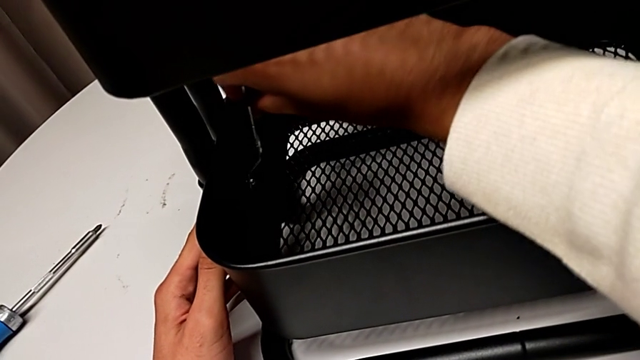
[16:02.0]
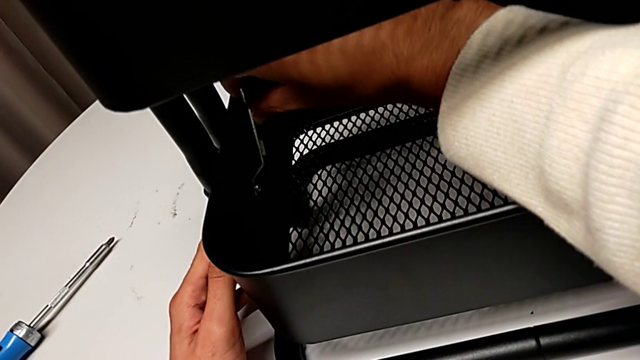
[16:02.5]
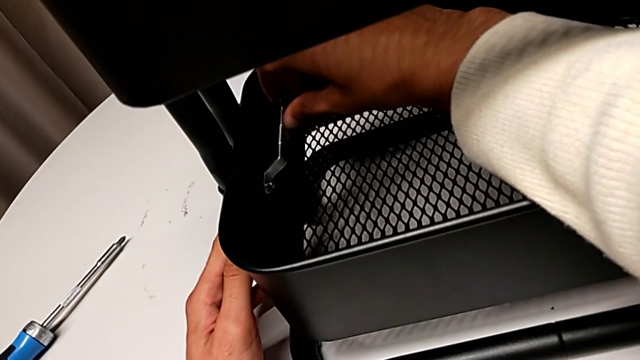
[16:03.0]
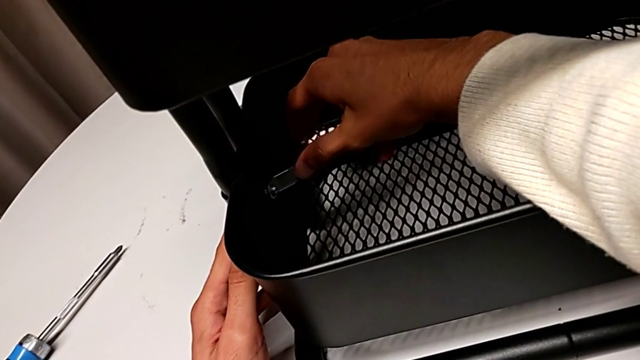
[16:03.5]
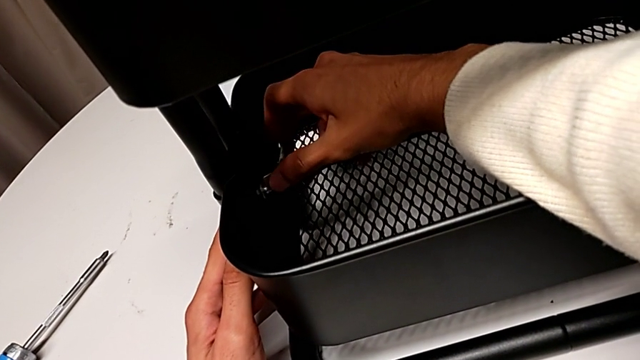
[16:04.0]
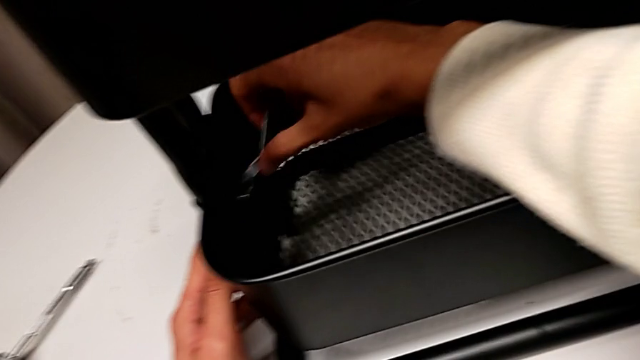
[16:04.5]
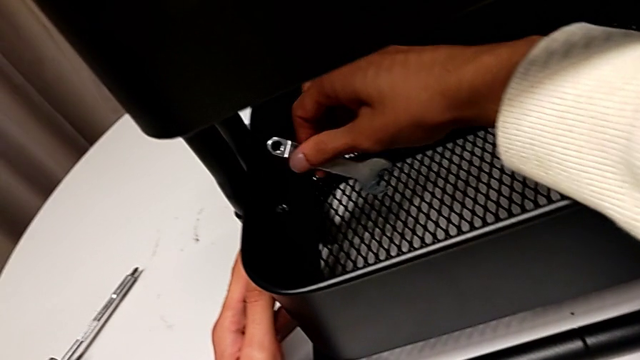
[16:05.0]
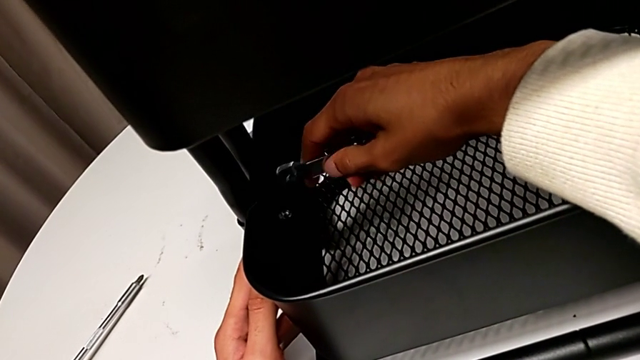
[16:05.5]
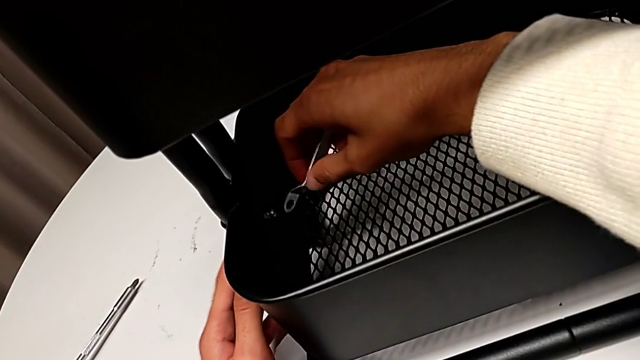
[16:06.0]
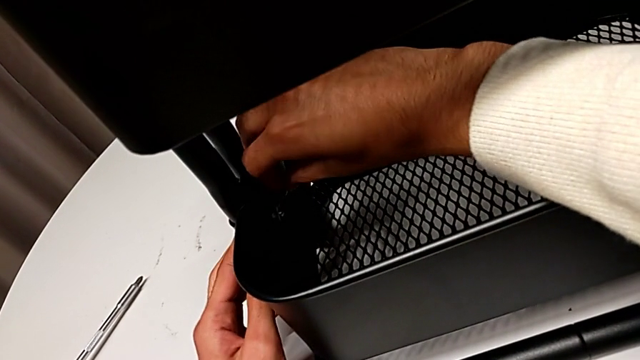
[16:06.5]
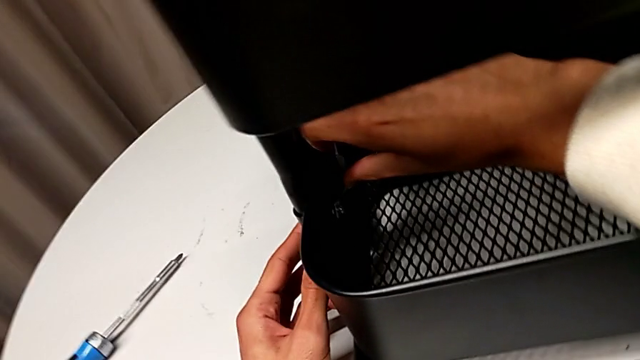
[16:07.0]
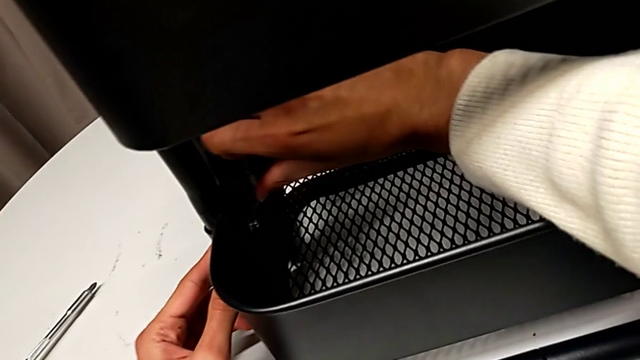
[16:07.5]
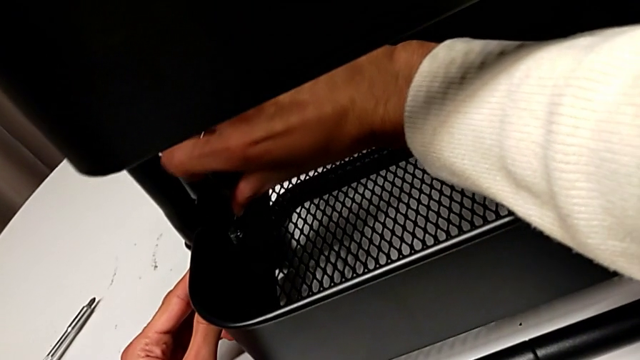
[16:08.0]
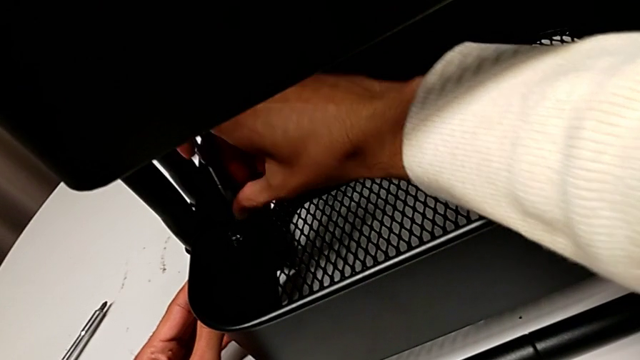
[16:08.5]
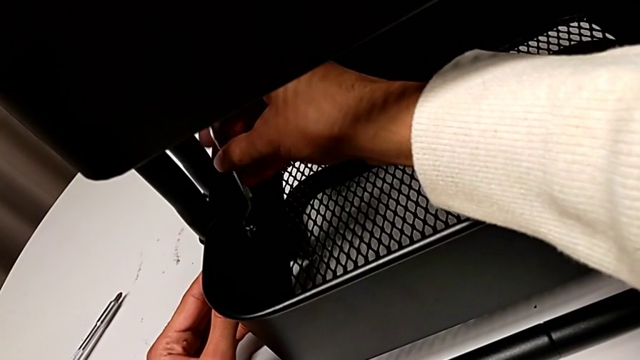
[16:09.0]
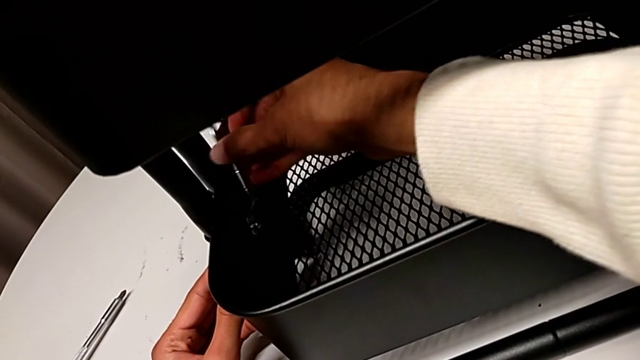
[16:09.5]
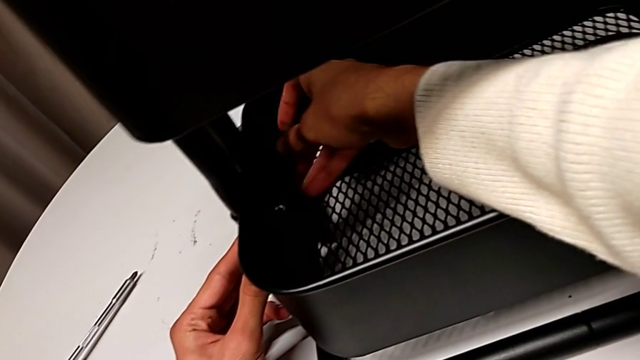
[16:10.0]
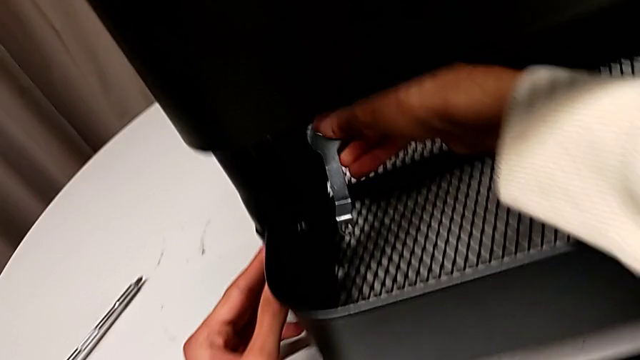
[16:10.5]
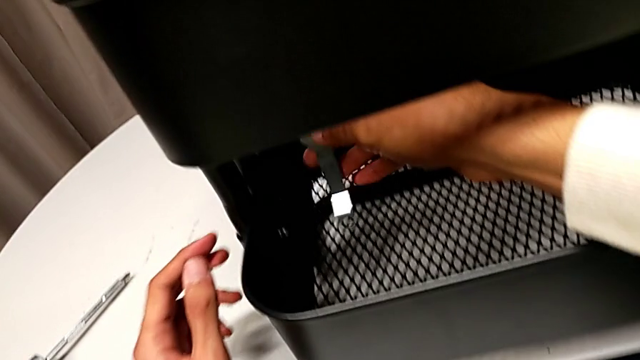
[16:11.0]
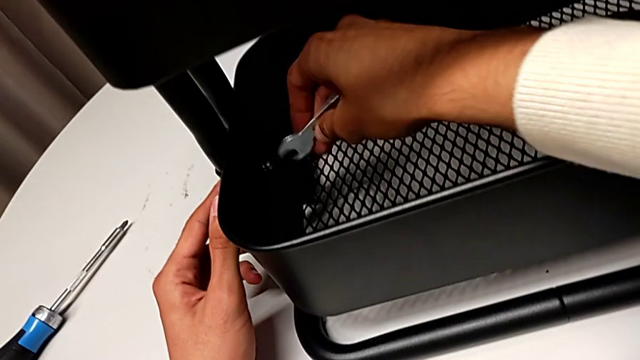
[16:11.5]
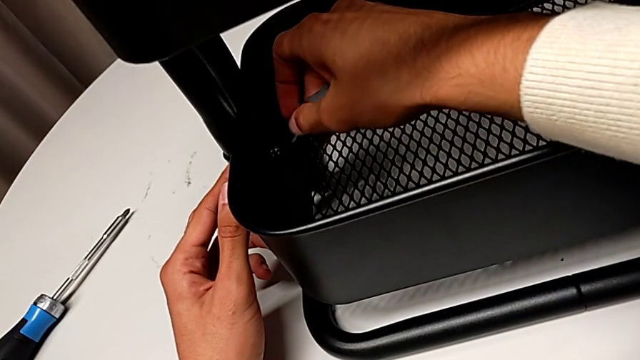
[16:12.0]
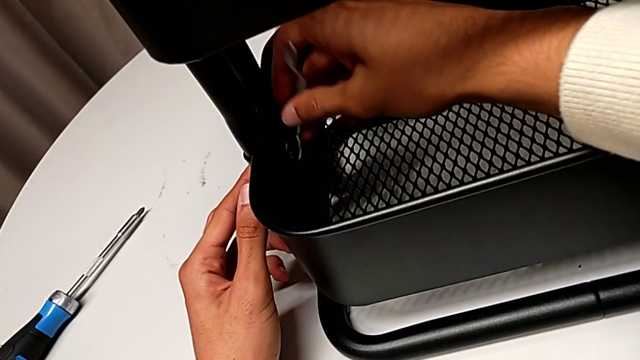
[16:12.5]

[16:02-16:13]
The camera wearer is tightening all the hexagonal cap nuts. They keep screwing the hexagon cap nut and slide the hexagonal wrench.

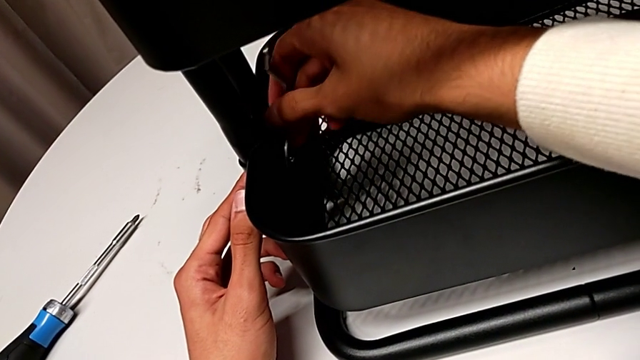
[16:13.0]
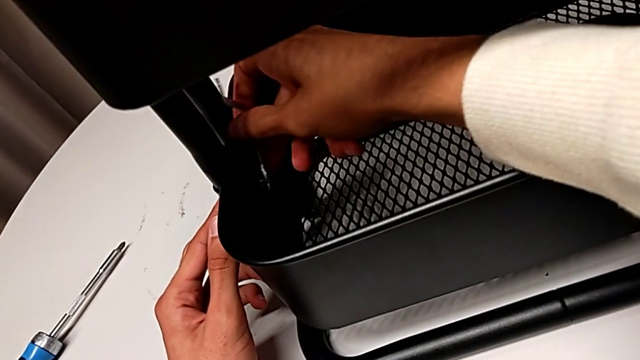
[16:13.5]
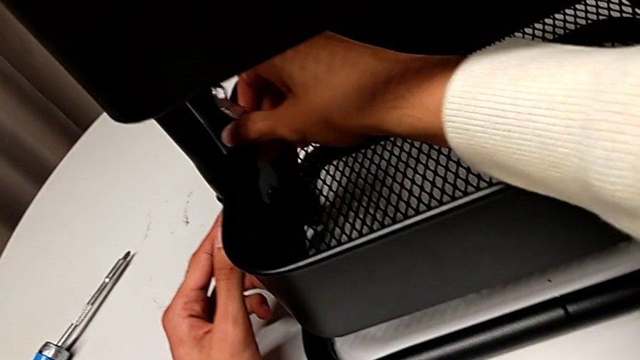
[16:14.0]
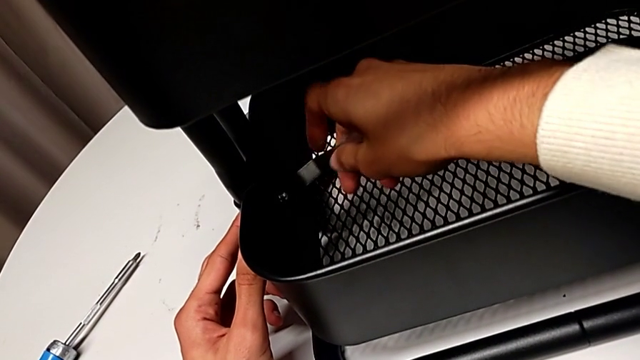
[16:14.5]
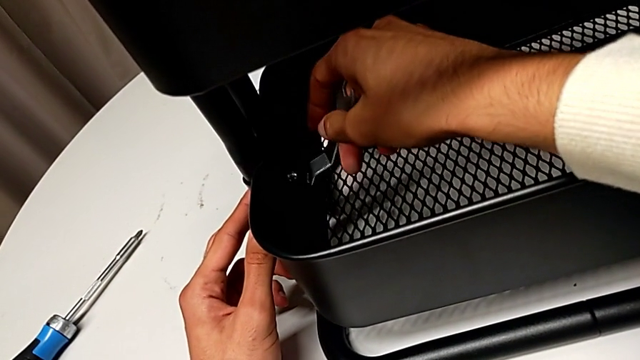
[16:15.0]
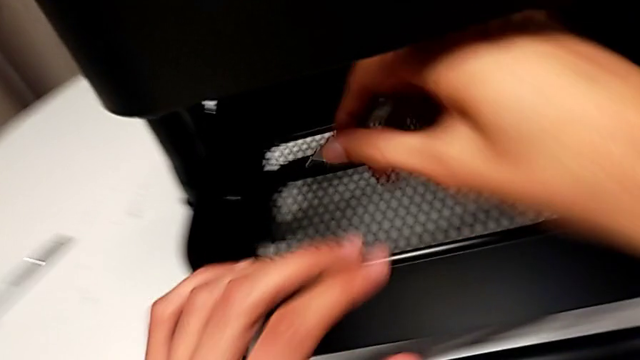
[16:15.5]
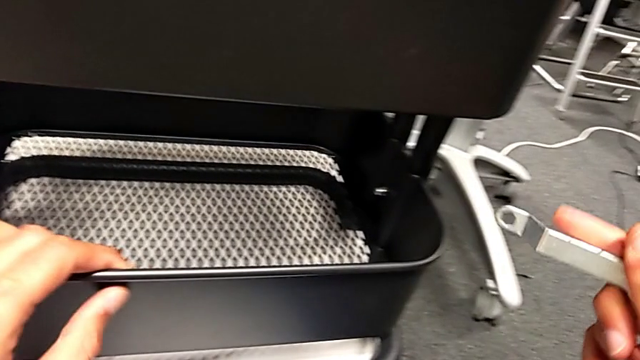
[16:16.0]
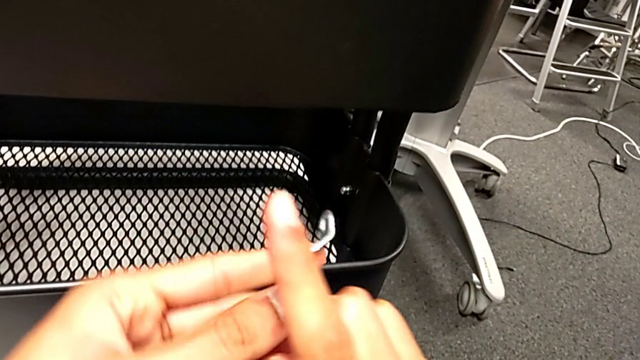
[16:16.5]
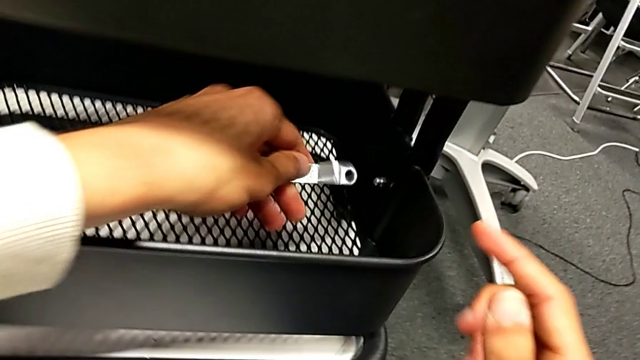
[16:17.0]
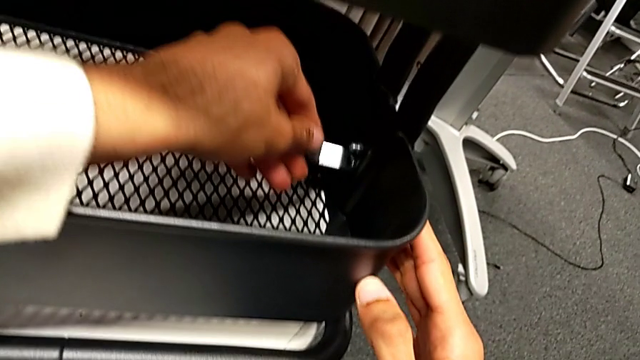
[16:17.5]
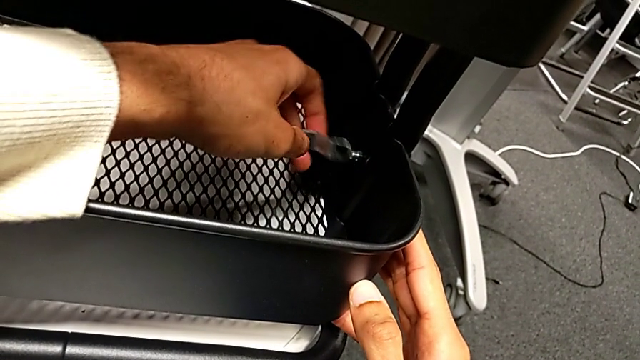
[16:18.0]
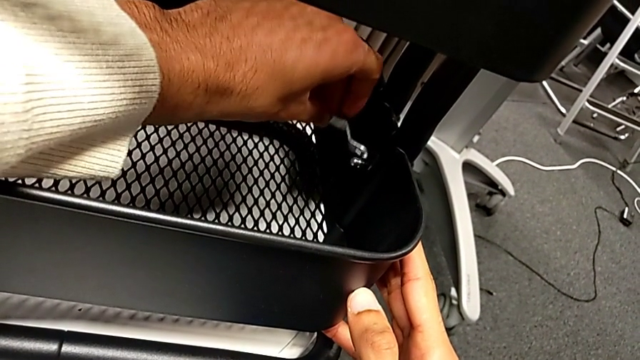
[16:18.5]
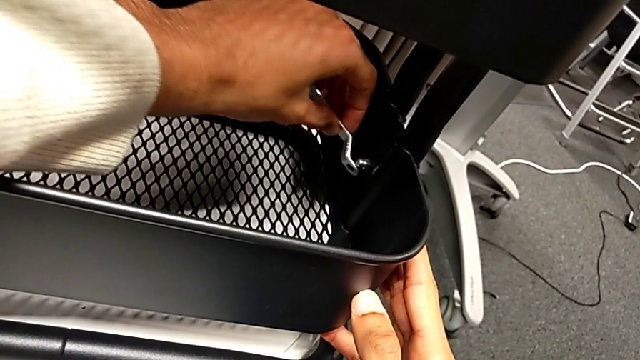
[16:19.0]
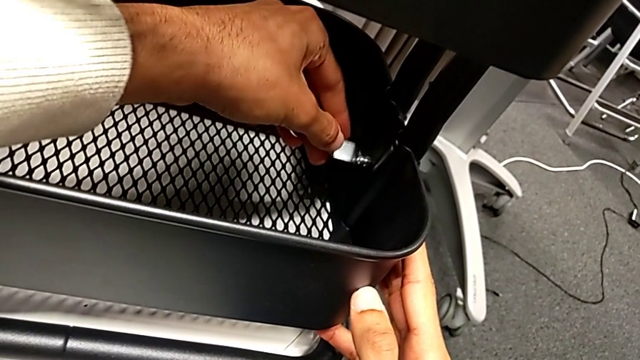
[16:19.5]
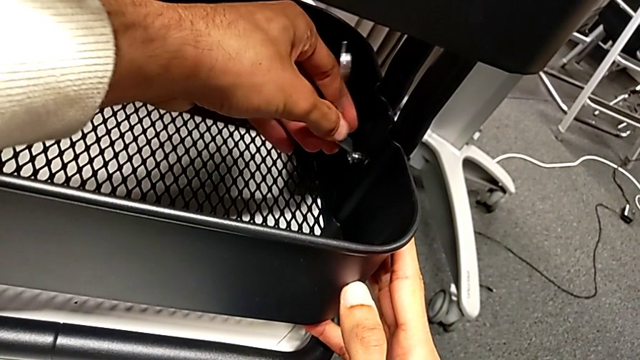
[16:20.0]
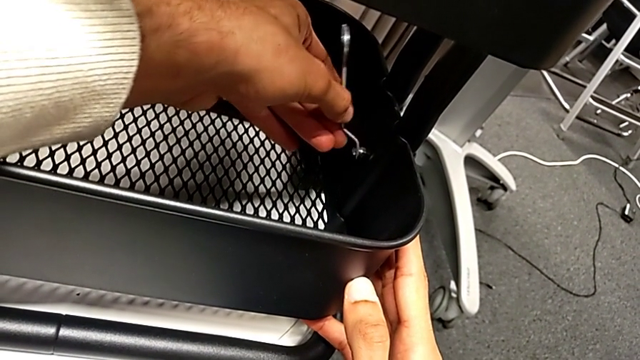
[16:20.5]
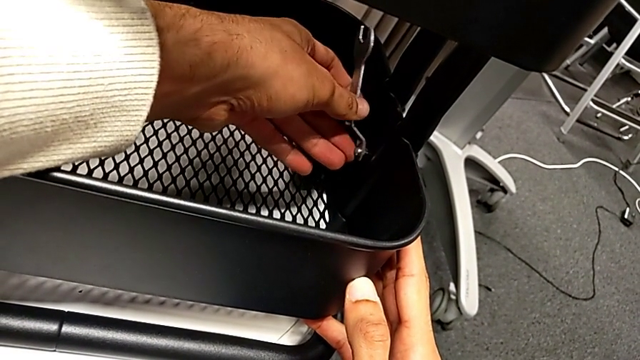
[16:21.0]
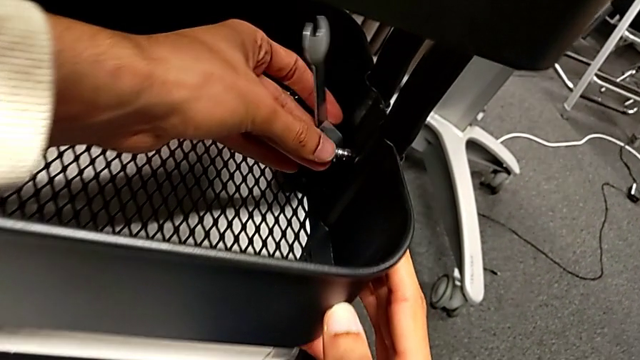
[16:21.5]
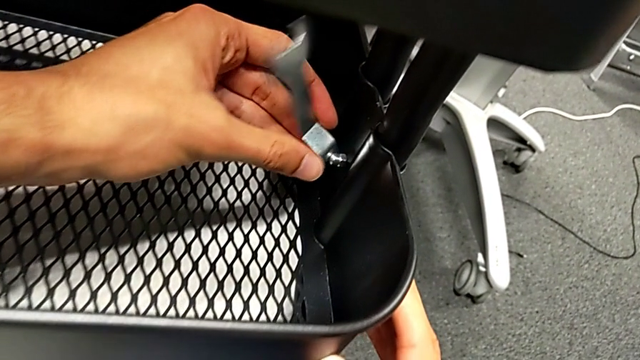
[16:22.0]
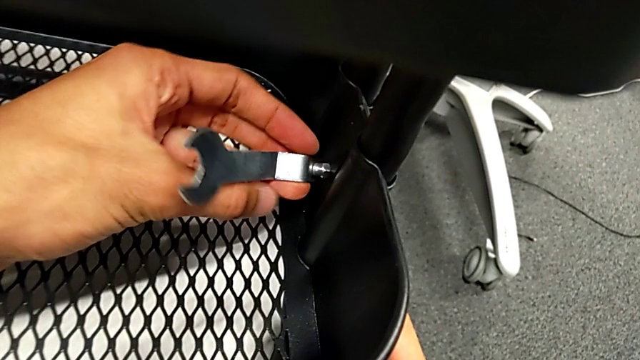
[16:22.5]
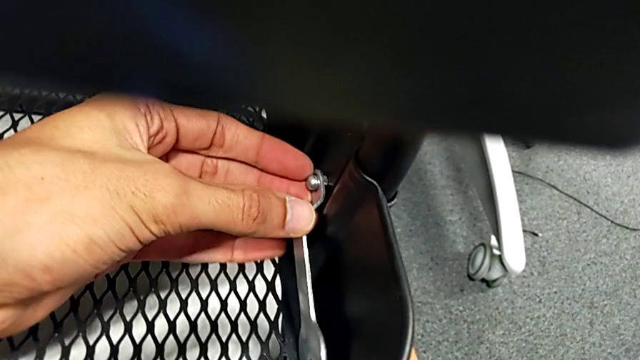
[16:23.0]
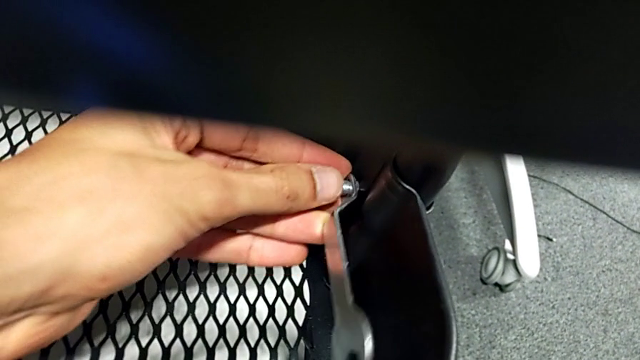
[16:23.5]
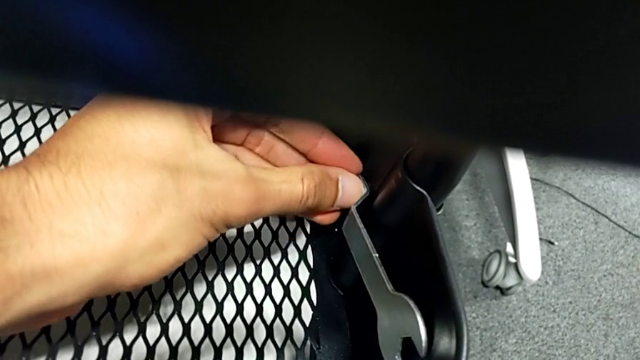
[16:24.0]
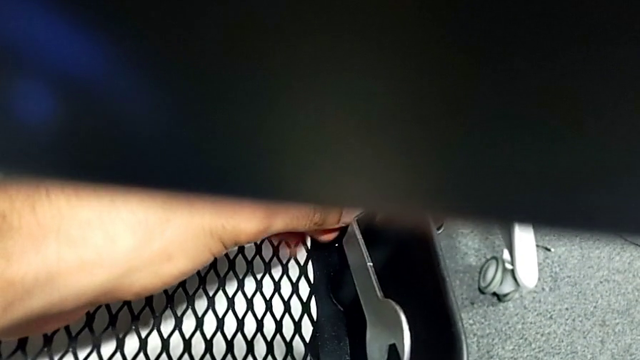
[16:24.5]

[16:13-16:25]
The camera wearer is tightening all the hexagonal cap nuts. They screw the screw and begin to screw the first hexagon cap nut.
